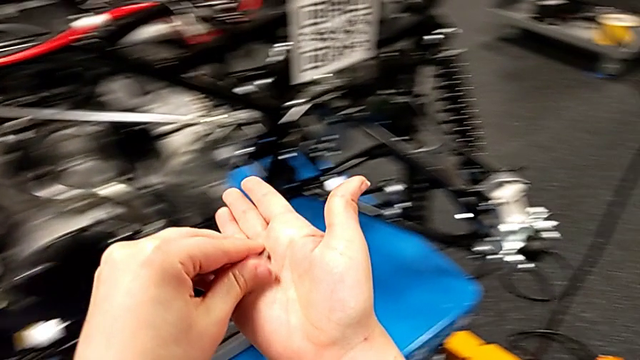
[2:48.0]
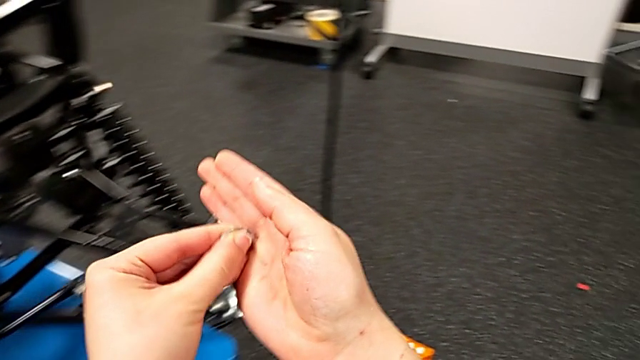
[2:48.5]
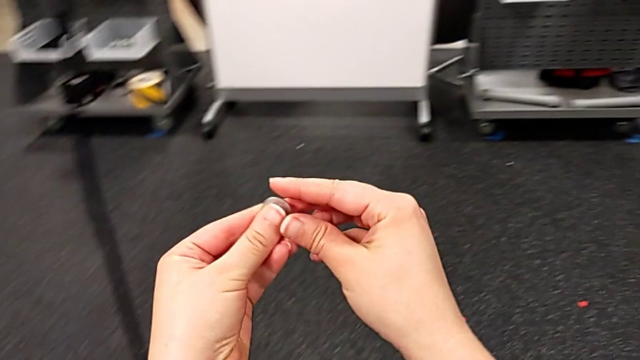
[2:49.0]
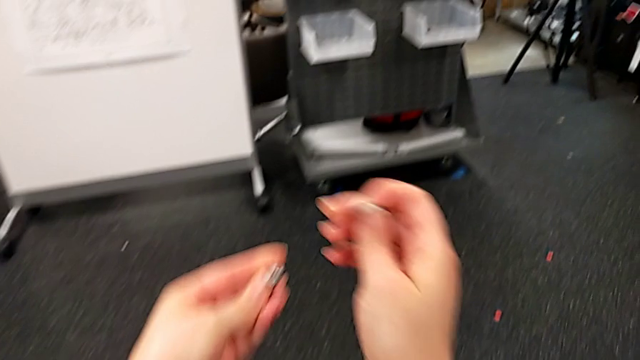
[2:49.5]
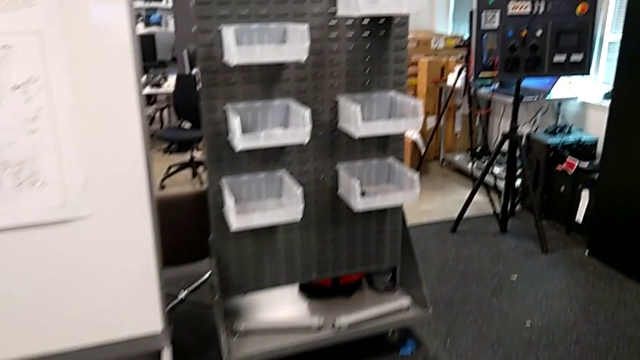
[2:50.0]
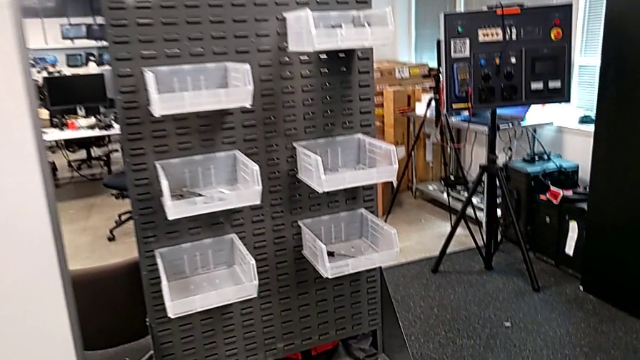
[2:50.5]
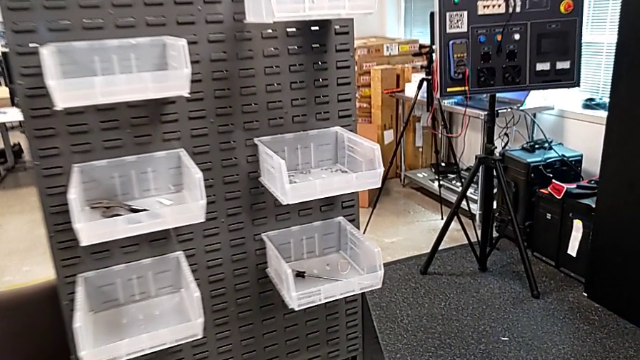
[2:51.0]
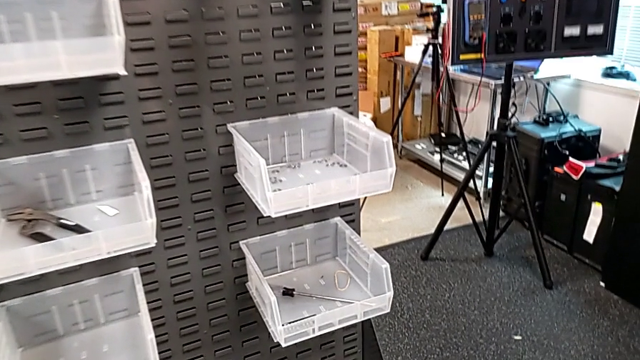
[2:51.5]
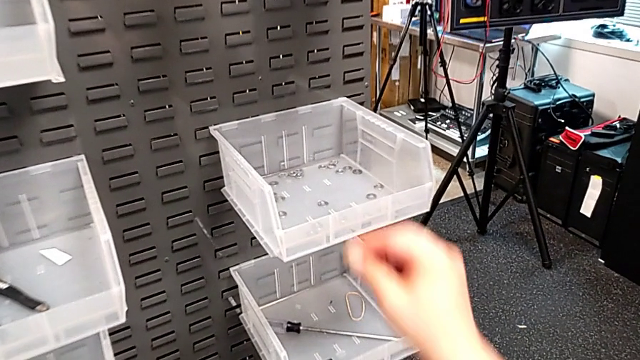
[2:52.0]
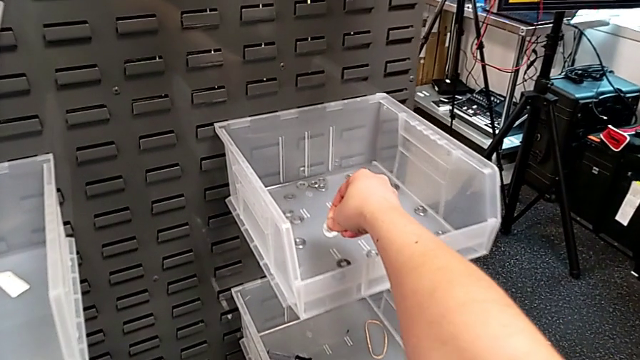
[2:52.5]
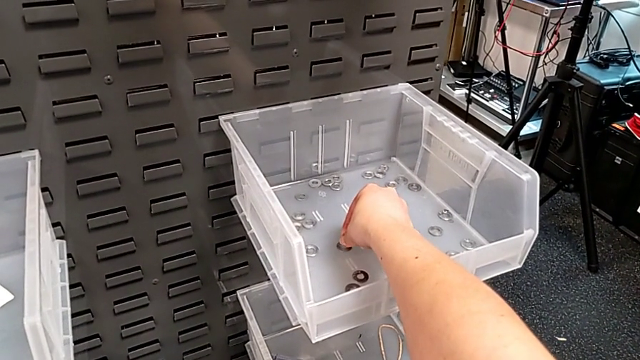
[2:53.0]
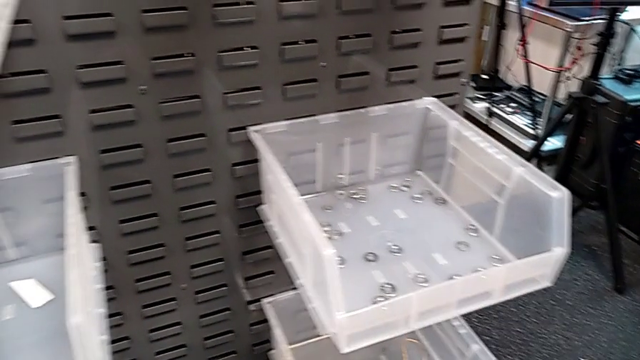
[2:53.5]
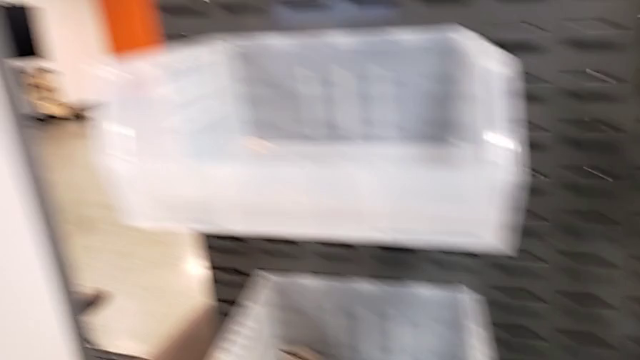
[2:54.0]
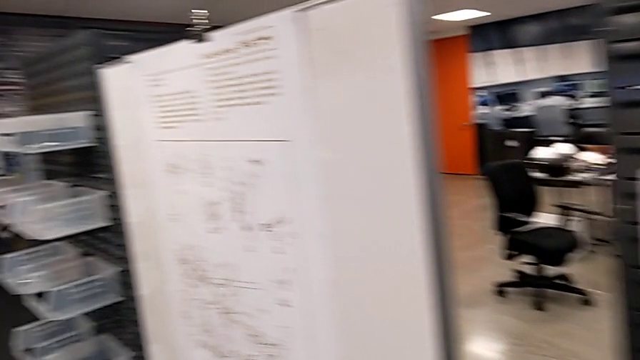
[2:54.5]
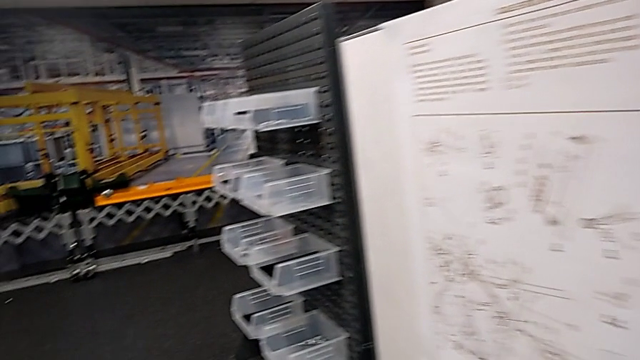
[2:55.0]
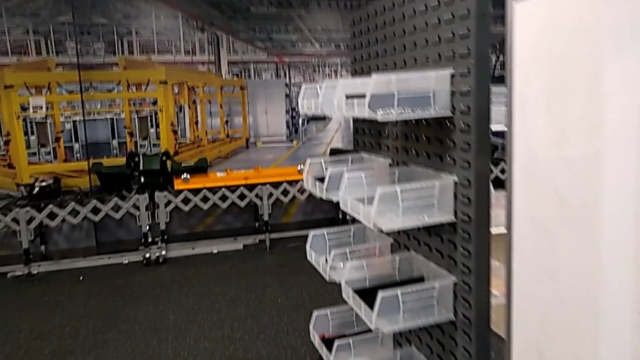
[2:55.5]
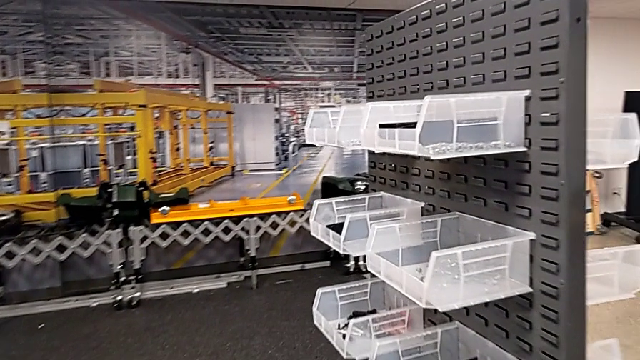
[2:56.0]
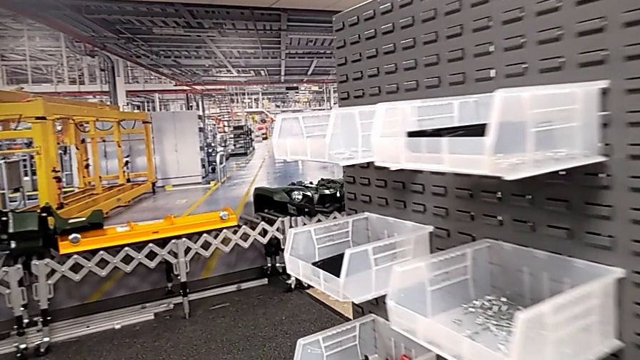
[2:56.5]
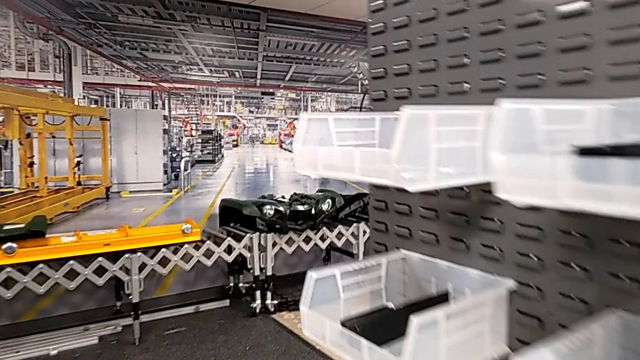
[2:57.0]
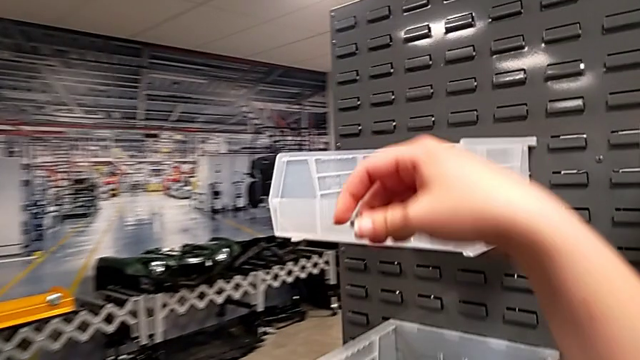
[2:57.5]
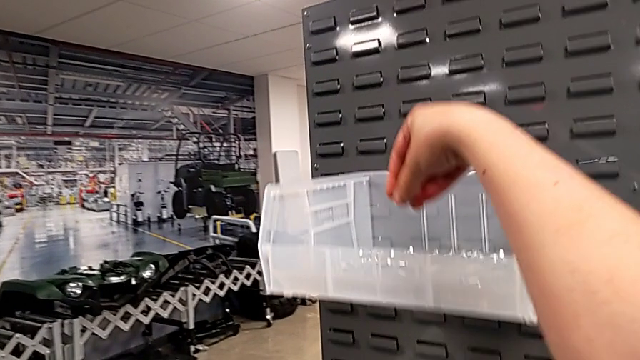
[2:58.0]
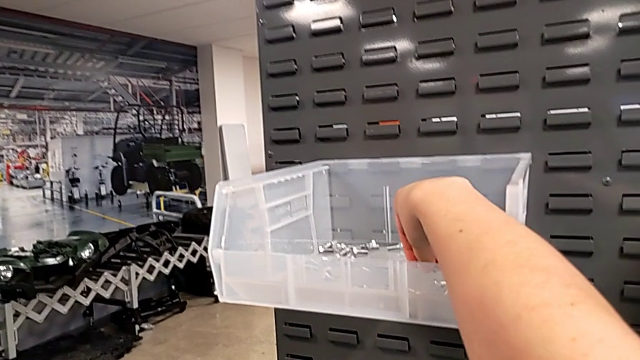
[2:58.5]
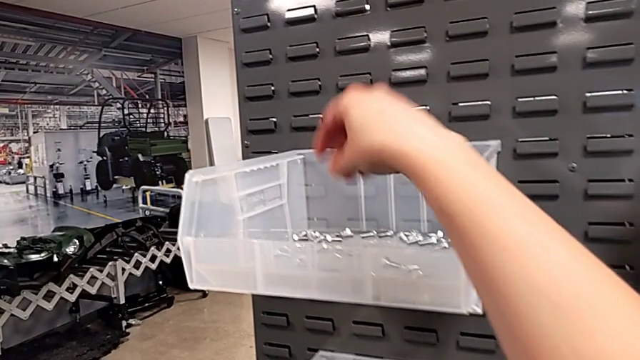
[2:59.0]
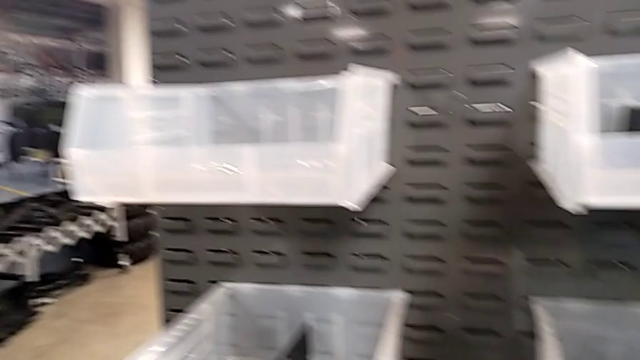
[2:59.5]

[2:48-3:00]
The camera wearer is disassembling the shift arm. They grab the bolt with the left hand, grab the washer with the left hand, place it and place the bolt.

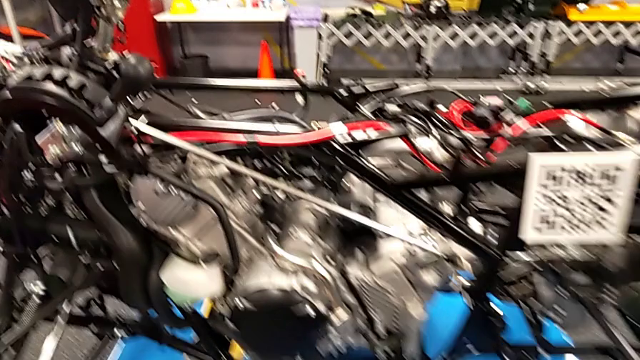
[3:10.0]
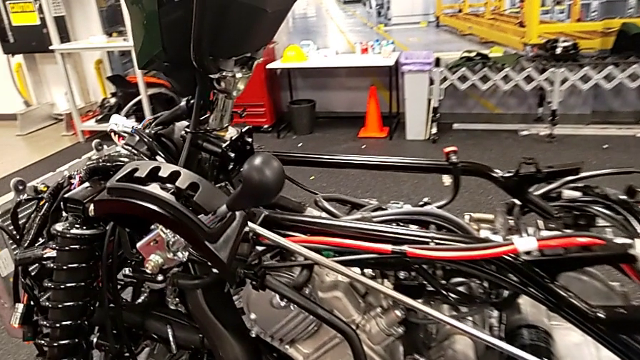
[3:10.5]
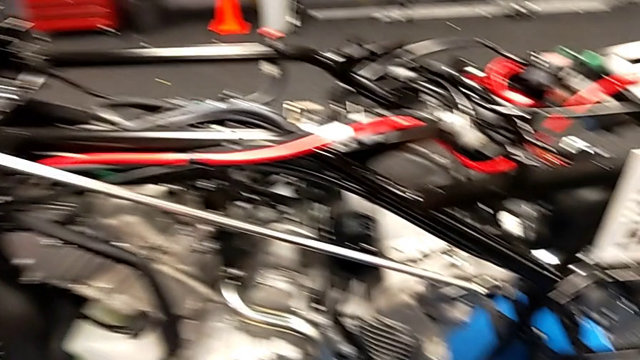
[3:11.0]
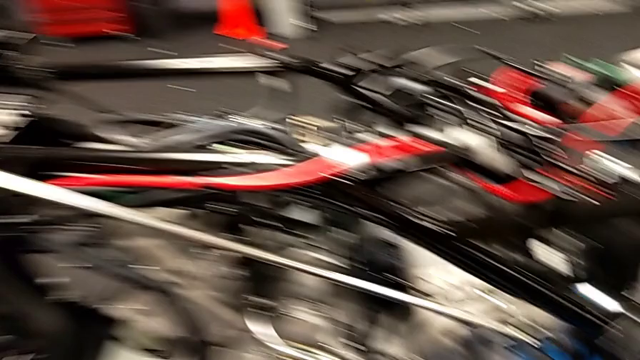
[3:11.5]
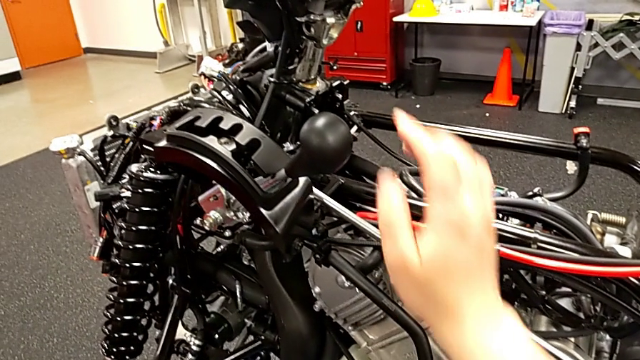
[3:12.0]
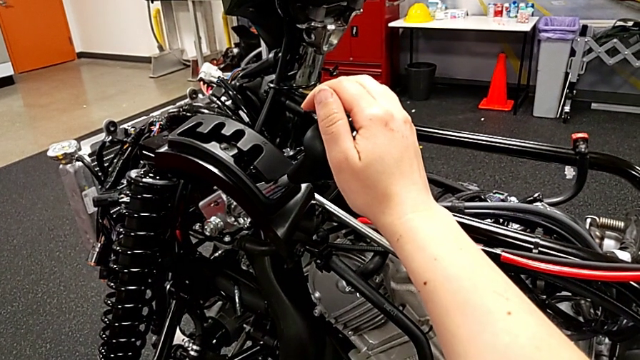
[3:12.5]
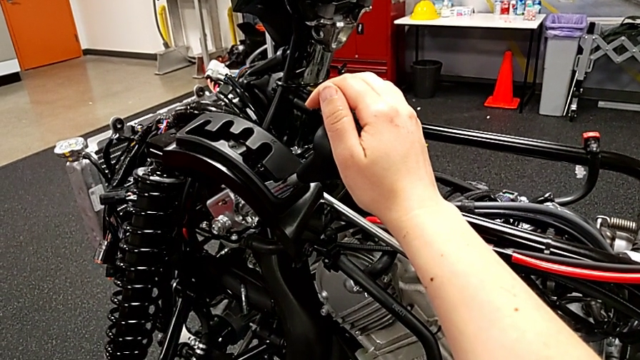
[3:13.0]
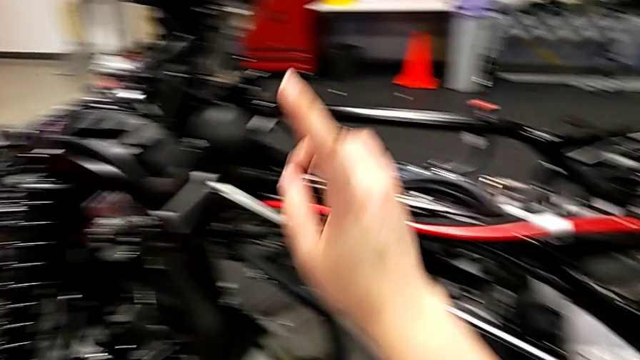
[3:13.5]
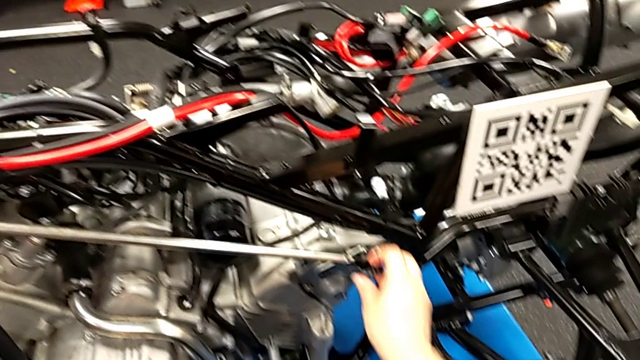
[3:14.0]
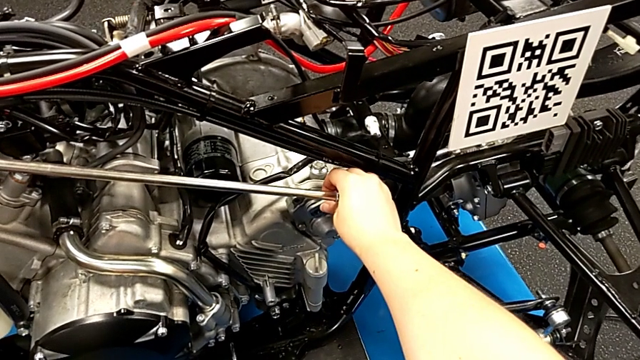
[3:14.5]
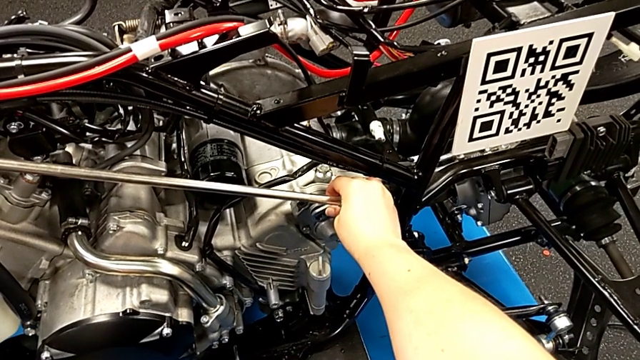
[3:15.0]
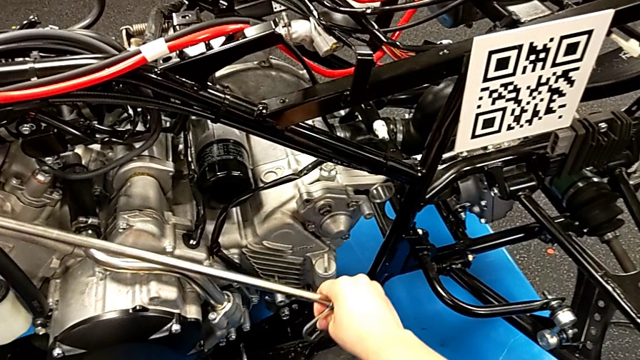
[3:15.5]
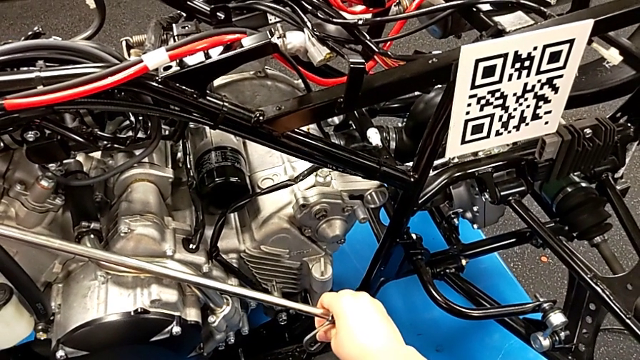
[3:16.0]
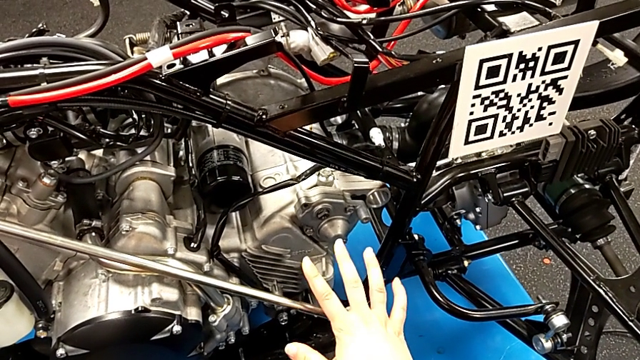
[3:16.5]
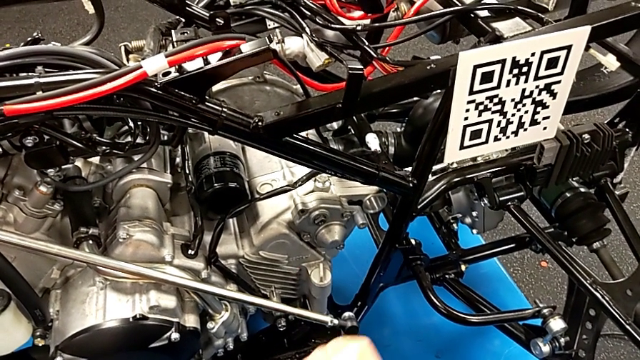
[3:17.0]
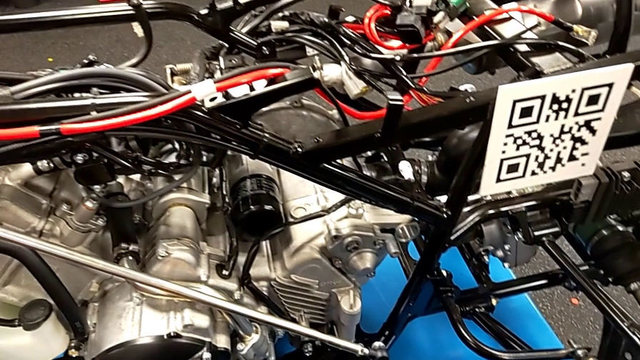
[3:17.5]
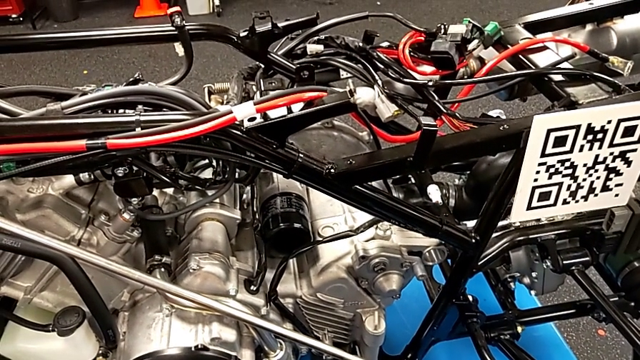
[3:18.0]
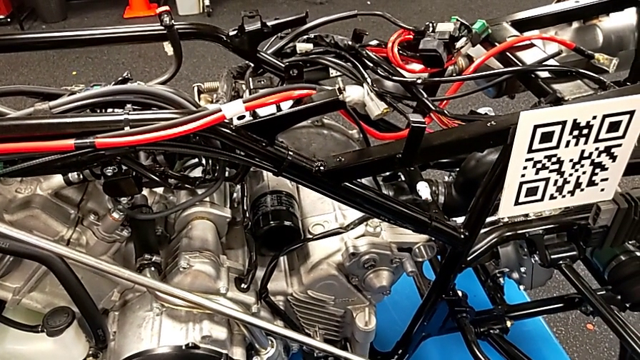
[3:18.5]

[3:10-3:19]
The camera wearer withdraws the shift arm. They wrongly approach the wrong lever and disassemble the shift arm.
